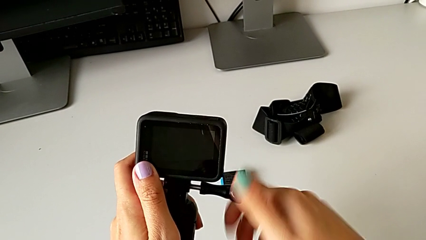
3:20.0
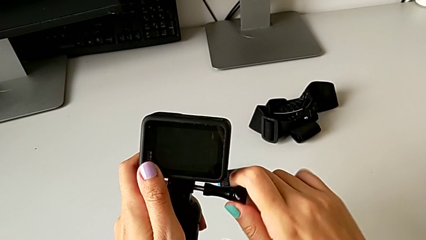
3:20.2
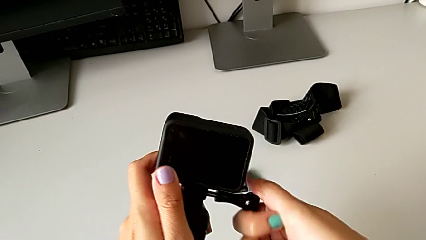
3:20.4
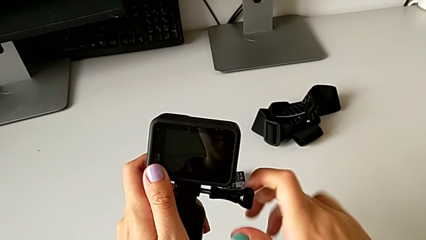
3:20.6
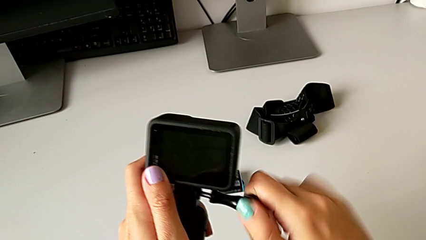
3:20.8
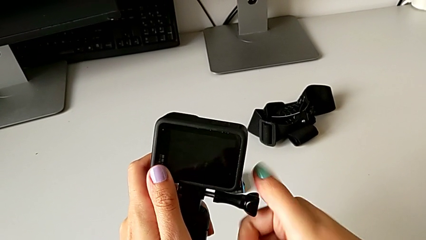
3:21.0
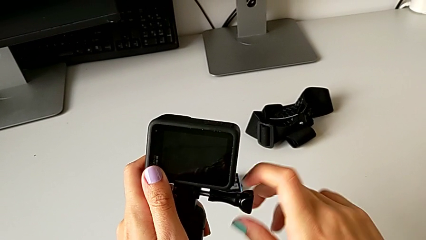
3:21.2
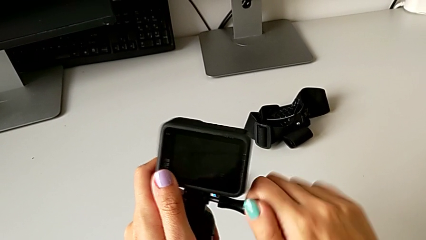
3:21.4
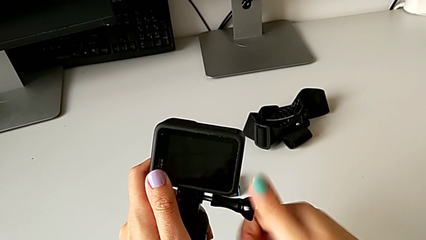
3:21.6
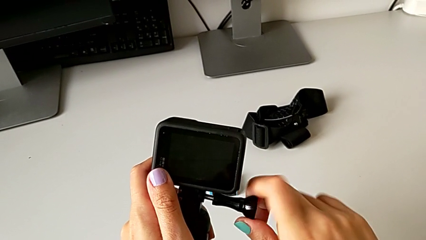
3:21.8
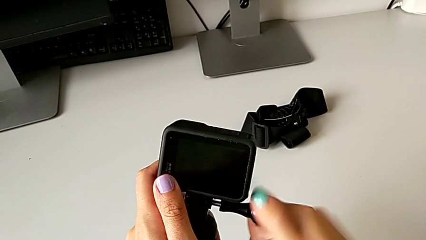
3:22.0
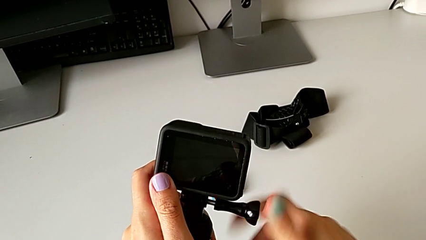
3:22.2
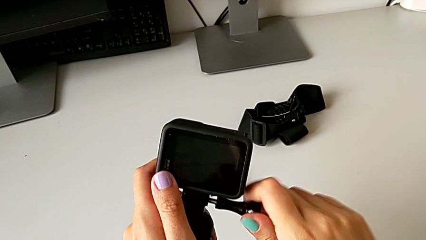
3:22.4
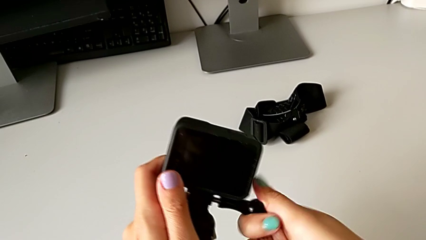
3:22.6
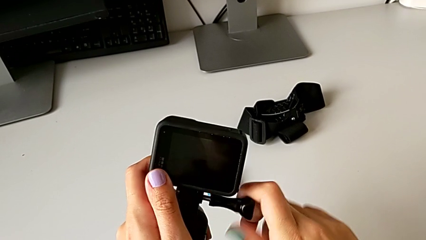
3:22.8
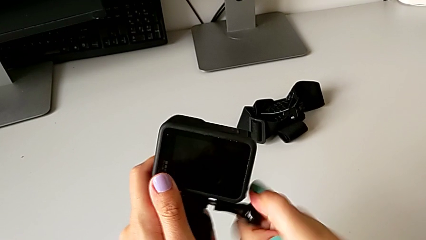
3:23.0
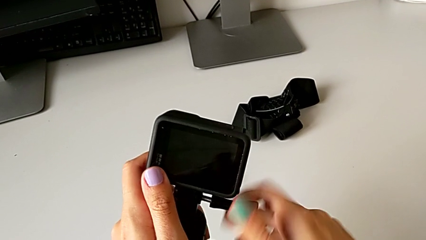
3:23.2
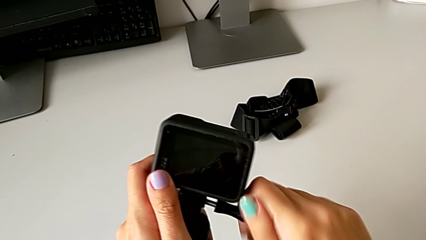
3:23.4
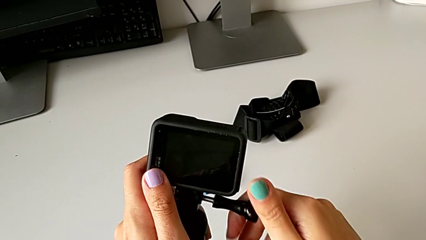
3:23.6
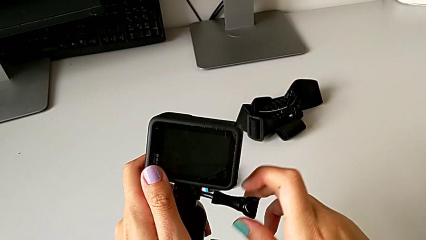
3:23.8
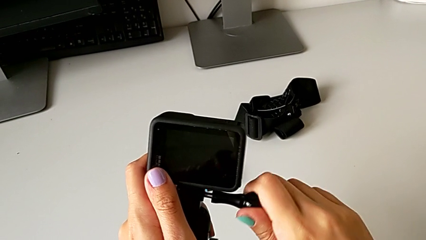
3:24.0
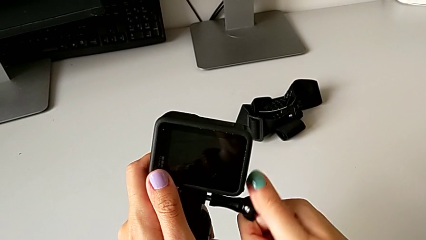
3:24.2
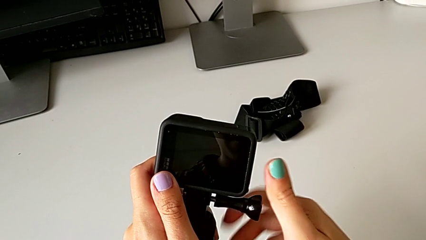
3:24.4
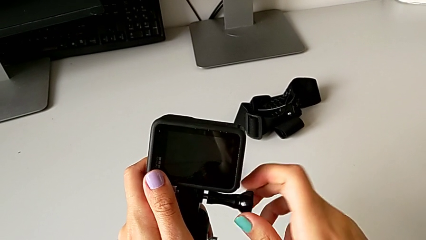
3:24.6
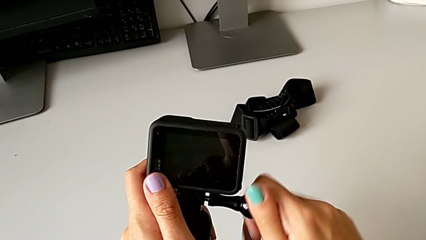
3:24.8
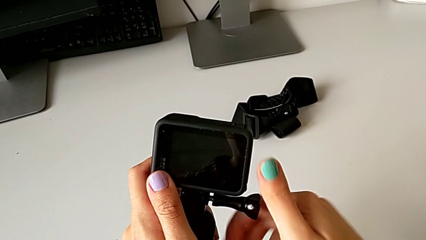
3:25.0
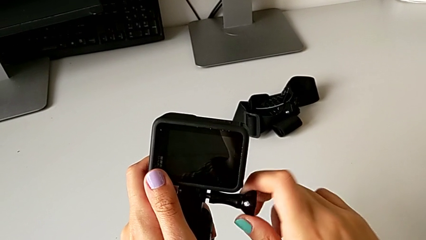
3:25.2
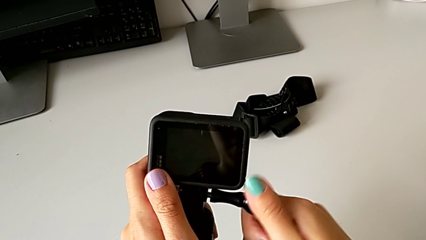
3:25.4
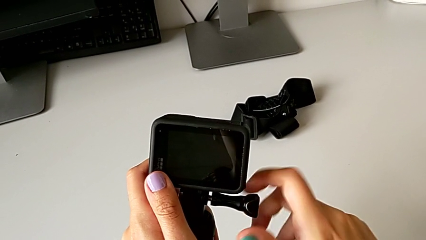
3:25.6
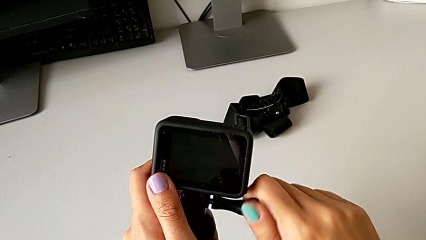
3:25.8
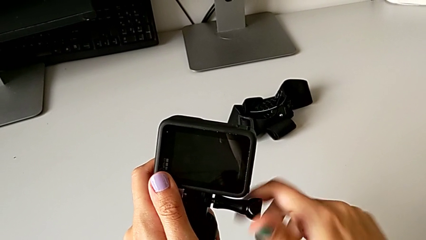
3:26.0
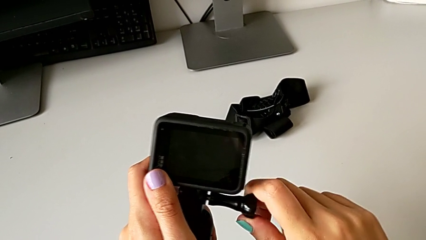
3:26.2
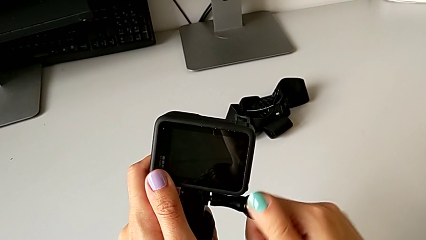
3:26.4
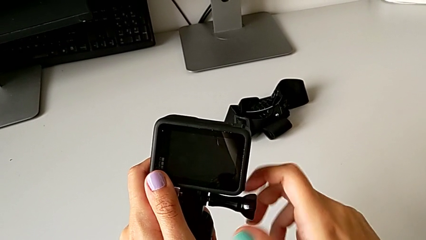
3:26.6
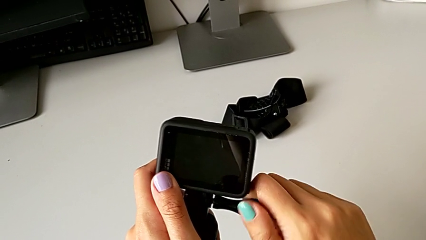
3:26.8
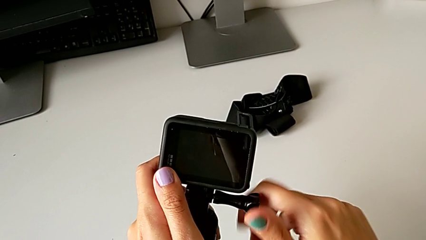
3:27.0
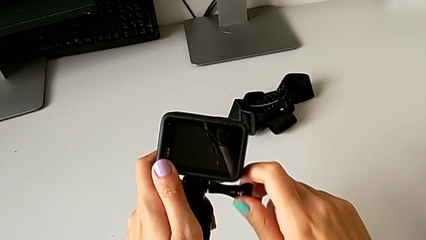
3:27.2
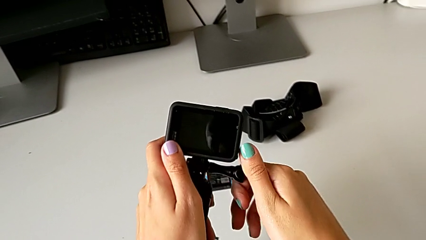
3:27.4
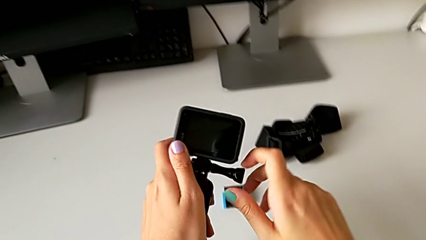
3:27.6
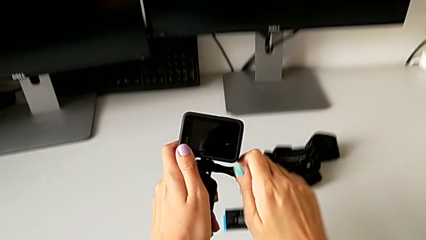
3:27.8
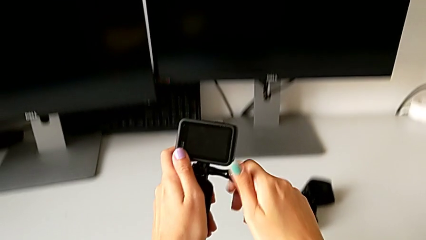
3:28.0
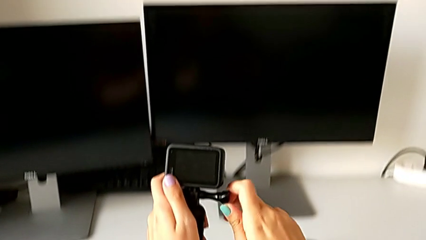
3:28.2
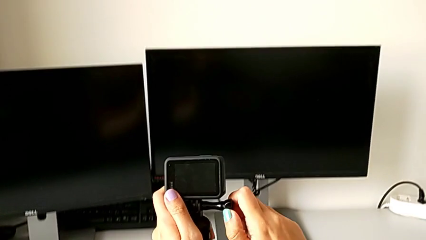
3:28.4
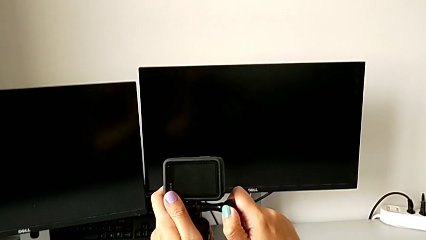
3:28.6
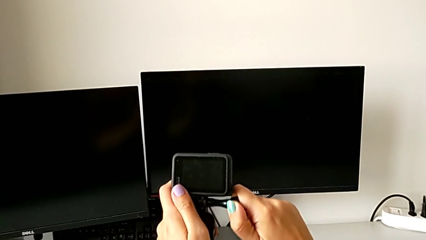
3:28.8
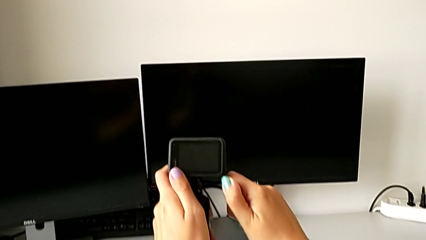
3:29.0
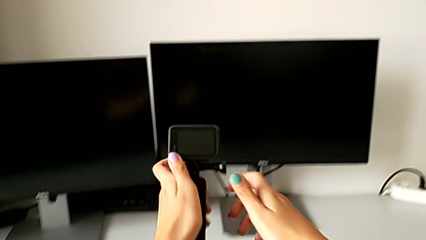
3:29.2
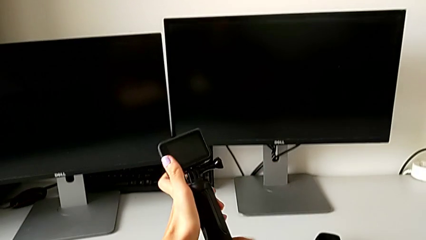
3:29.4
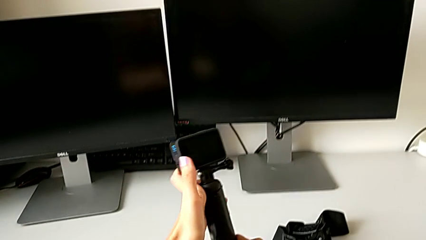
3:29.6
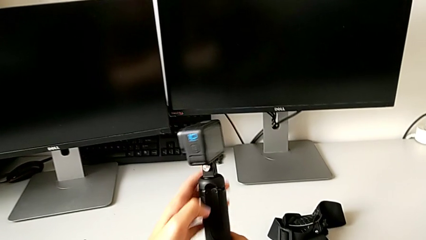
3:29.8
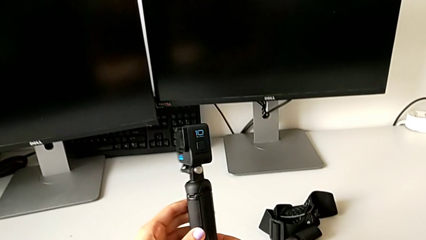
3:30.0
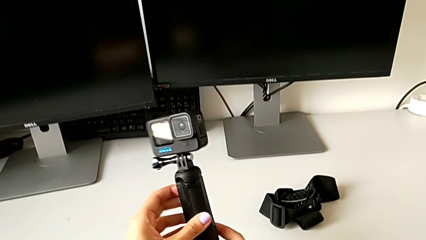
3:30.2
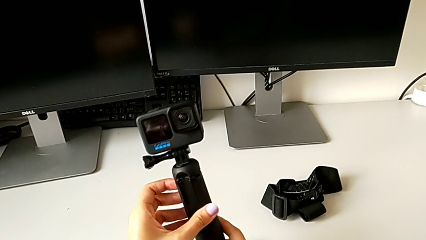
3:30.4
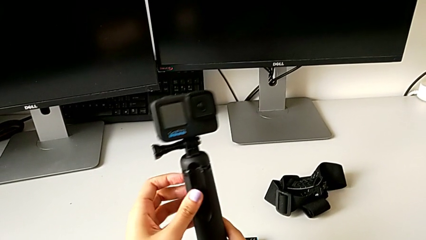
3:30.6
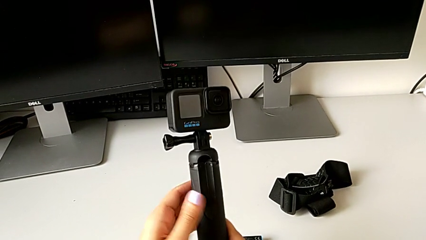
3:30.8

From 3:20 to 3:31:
The camera wearer is assembling the handheld grip to the GoPro. They keep screwing the mounting peg.

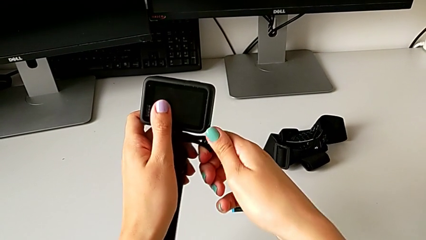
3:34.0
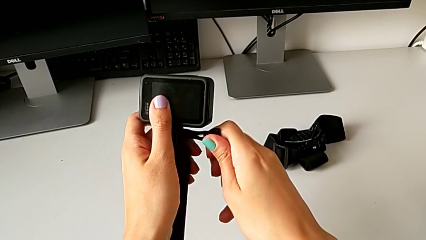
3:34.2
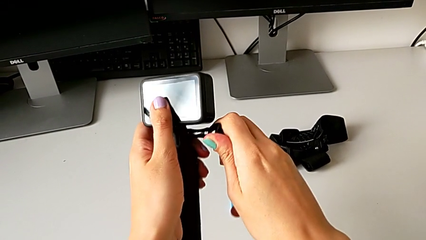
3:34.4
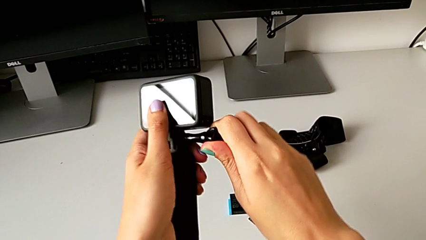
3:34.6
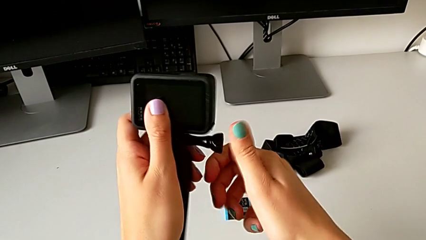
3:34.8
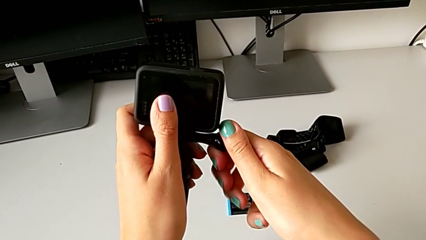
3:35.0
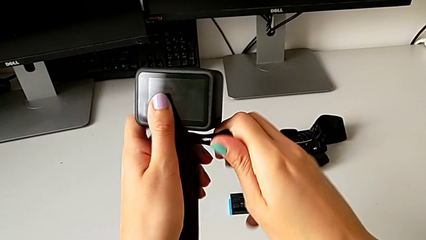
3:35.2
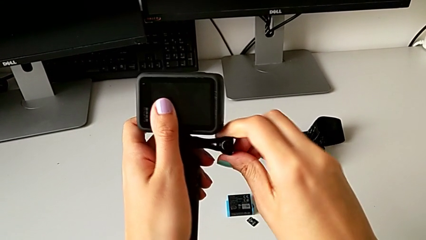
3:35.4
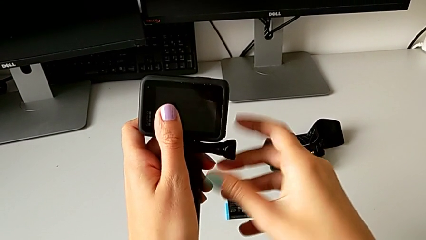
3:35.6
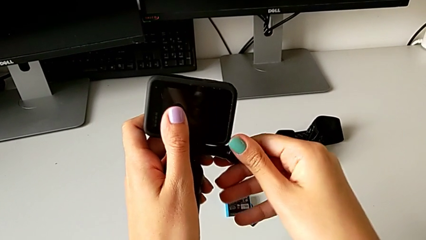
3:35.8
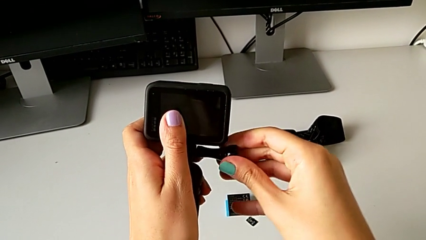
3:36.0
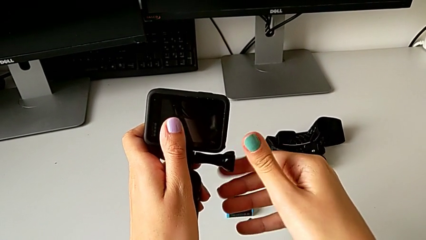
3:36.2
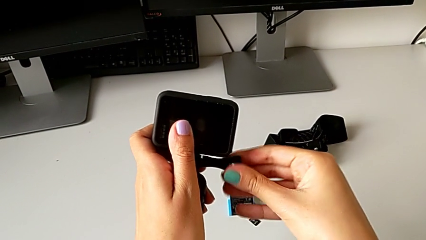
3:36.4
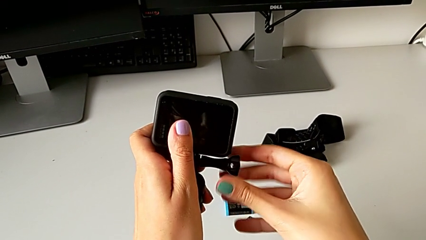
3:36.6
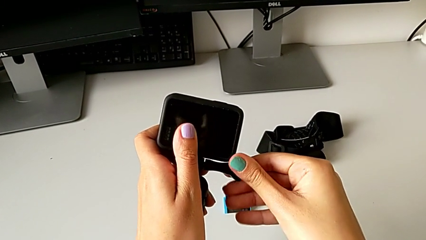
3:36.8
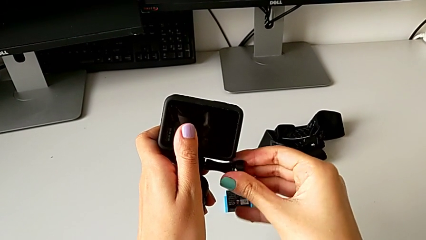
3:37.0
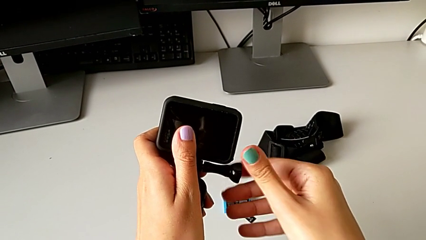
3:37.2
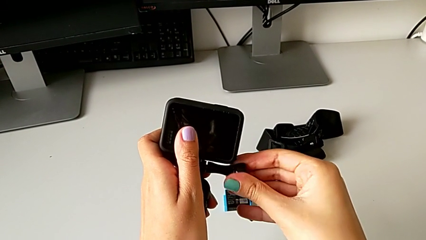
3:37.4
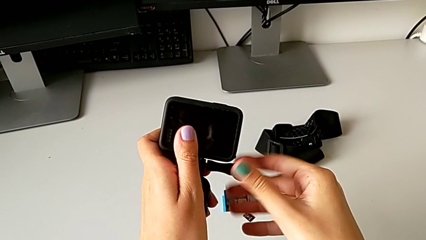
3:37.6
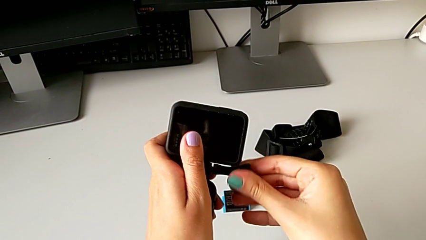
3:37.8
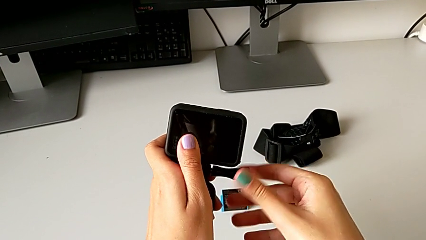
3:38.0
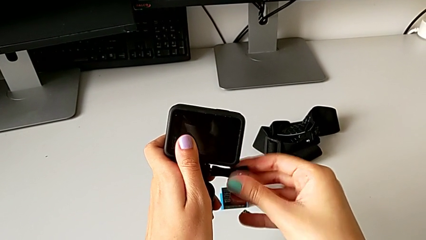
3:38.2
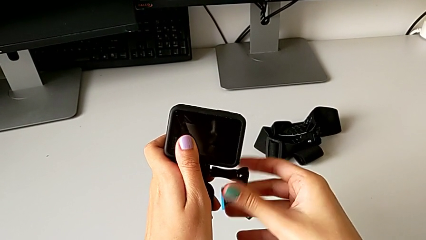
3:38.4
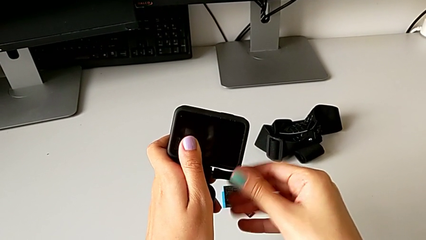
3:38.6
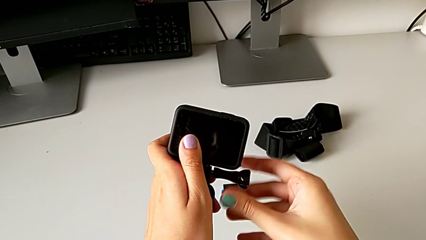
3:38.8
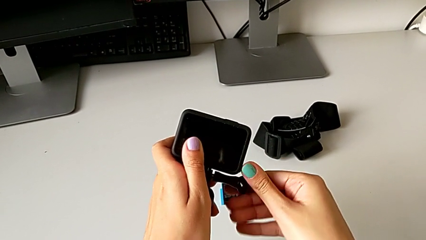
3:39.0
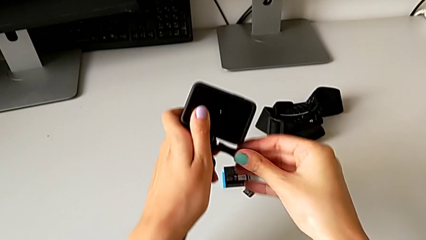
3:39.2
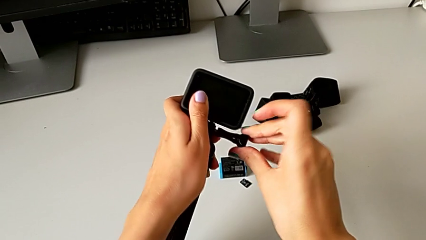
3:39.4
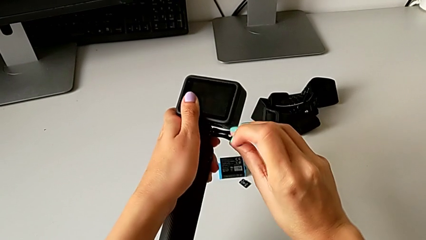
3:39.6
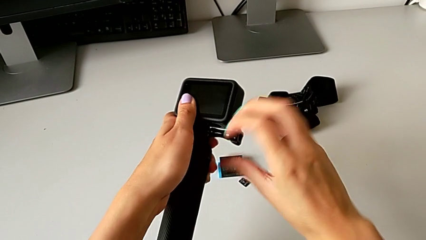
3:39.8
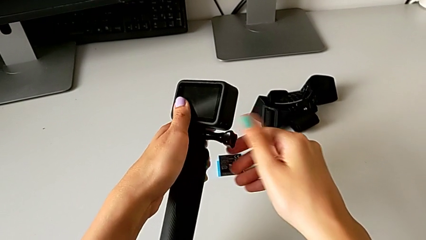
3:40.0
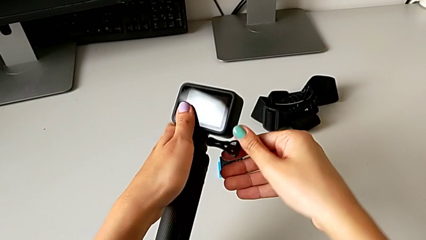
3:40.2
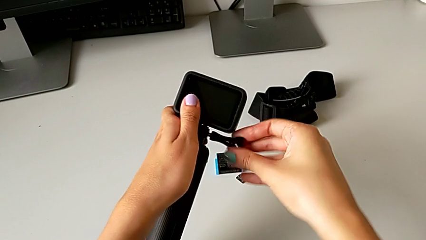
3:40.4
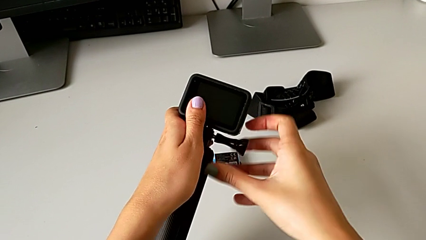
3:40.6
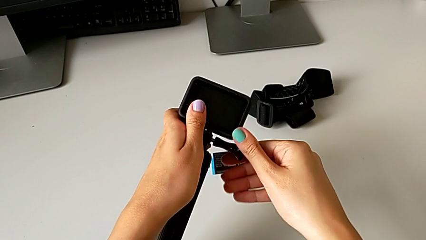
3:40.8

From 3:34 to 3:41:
The camera wearer is disassembling the handheld grip from the GoPro. They begin to unscrew the mounting peg.
